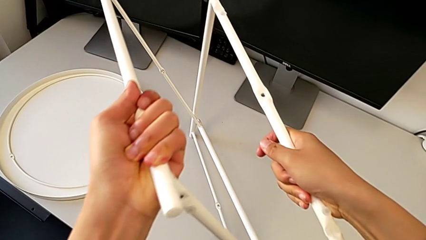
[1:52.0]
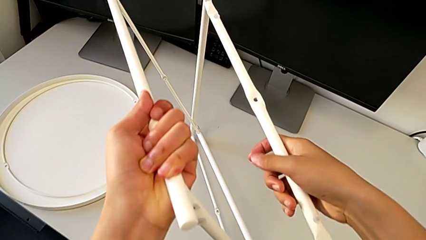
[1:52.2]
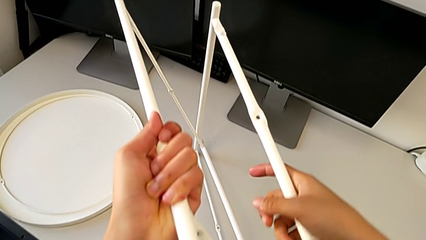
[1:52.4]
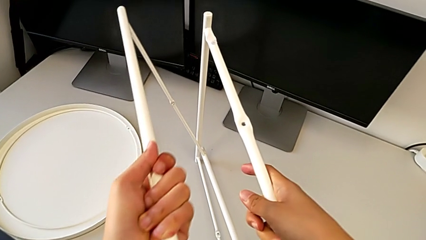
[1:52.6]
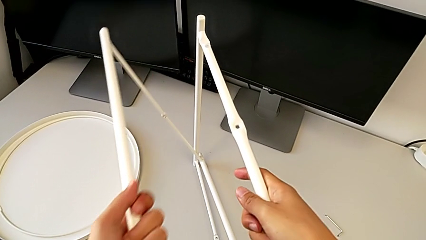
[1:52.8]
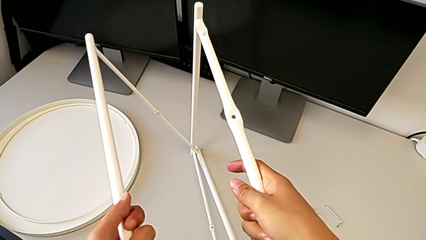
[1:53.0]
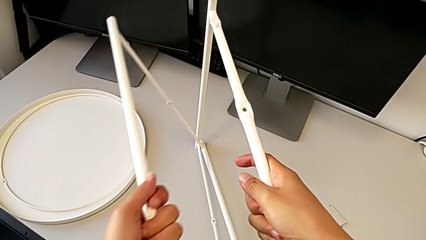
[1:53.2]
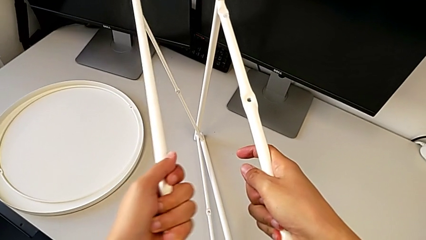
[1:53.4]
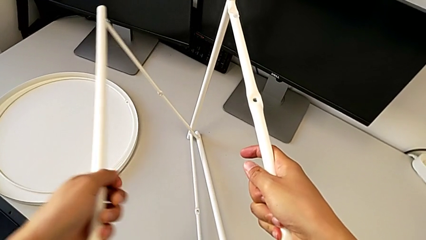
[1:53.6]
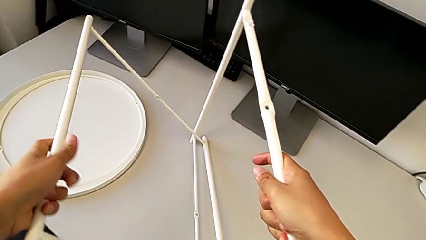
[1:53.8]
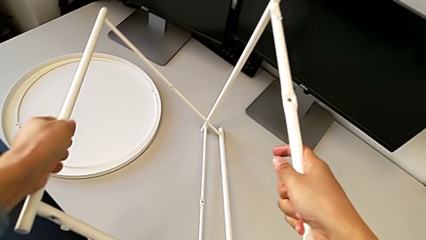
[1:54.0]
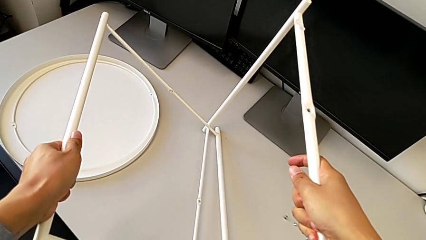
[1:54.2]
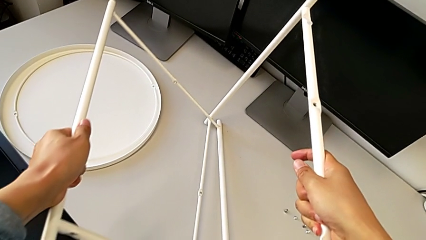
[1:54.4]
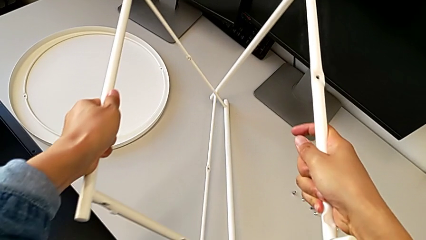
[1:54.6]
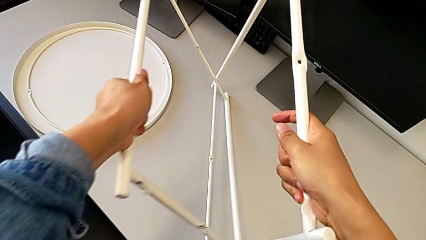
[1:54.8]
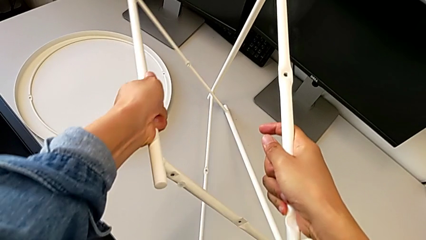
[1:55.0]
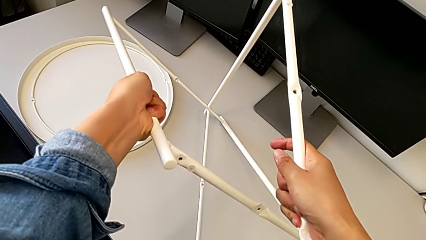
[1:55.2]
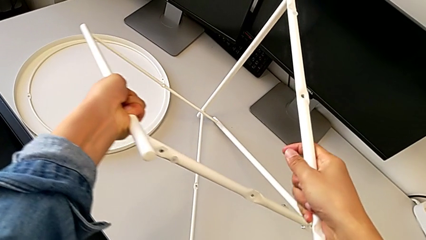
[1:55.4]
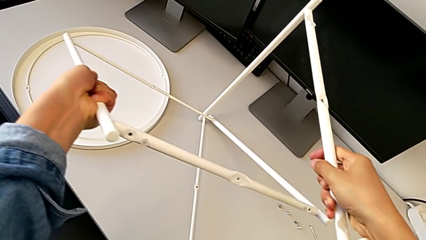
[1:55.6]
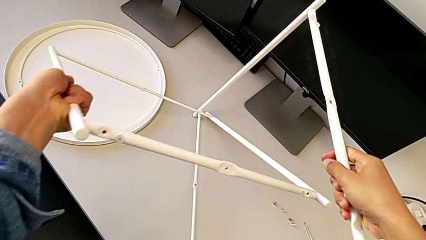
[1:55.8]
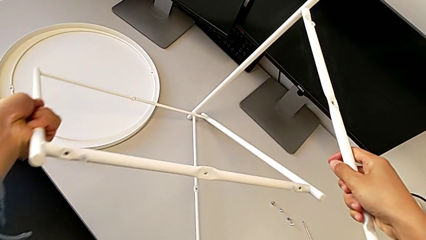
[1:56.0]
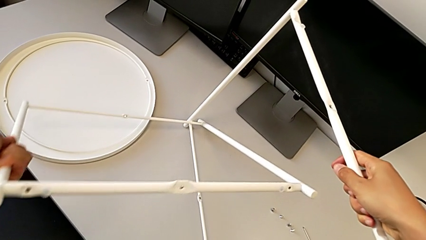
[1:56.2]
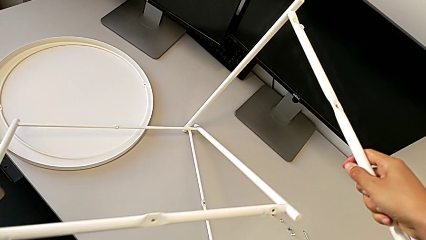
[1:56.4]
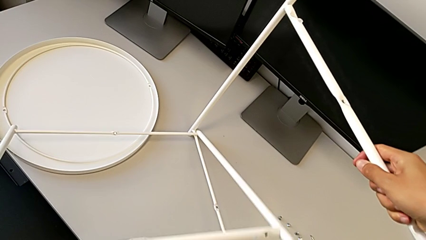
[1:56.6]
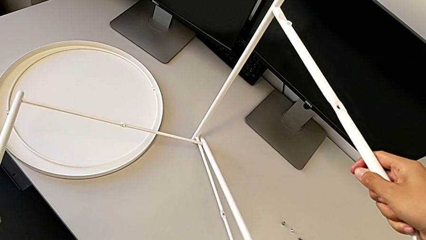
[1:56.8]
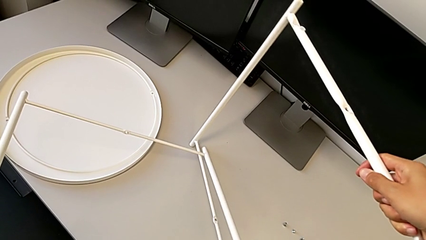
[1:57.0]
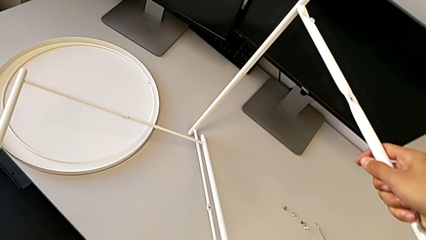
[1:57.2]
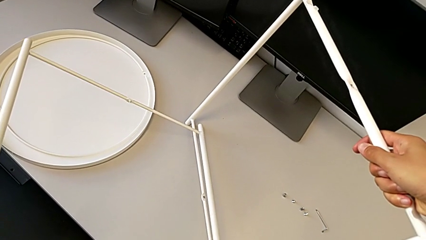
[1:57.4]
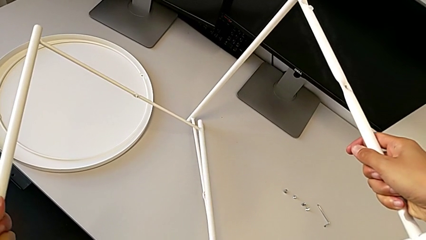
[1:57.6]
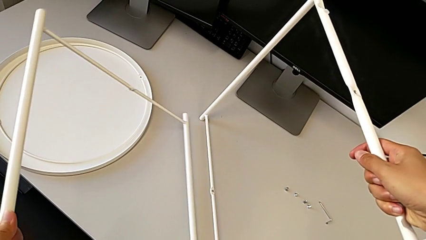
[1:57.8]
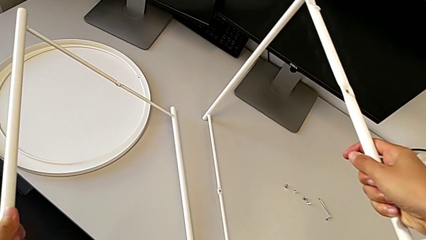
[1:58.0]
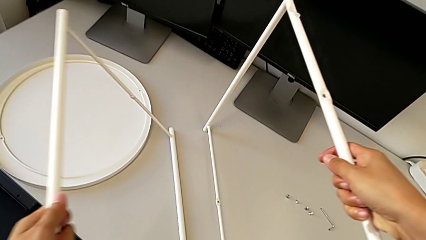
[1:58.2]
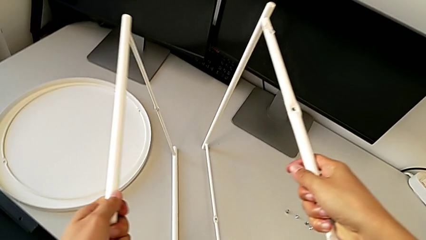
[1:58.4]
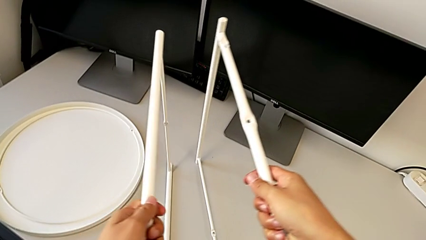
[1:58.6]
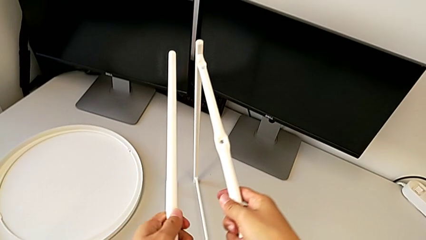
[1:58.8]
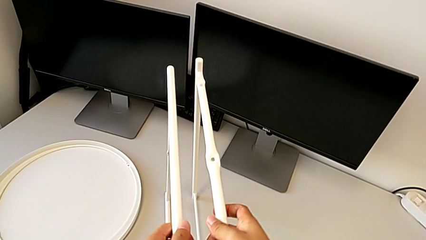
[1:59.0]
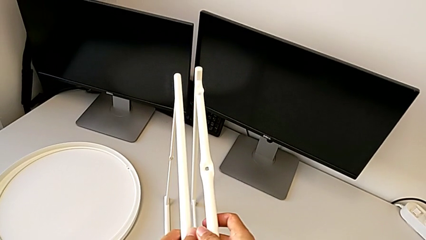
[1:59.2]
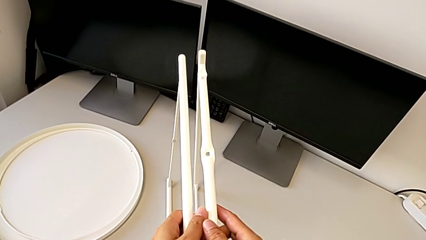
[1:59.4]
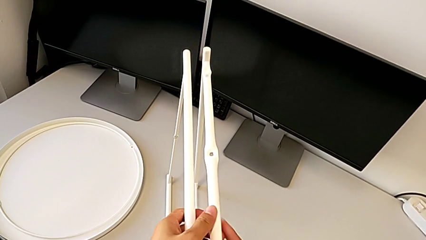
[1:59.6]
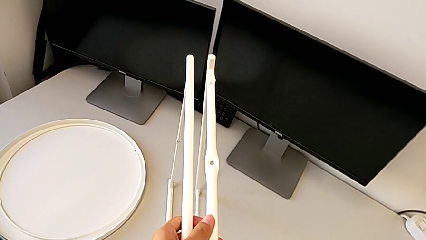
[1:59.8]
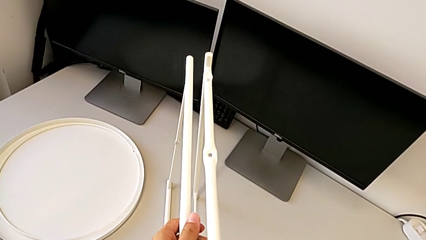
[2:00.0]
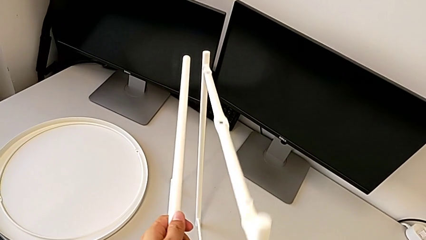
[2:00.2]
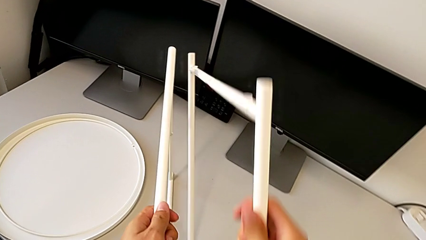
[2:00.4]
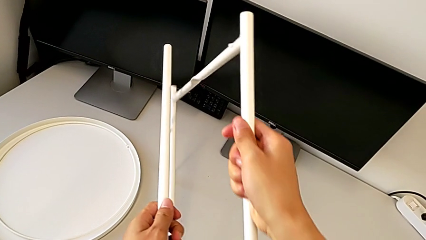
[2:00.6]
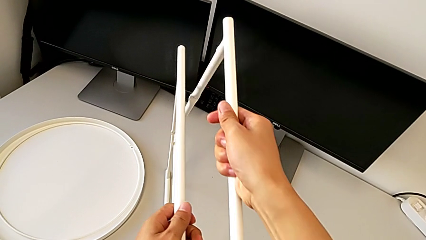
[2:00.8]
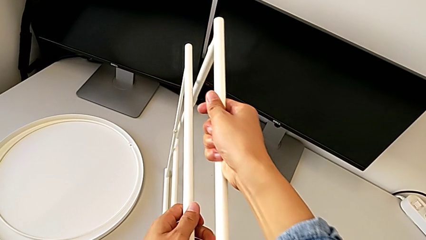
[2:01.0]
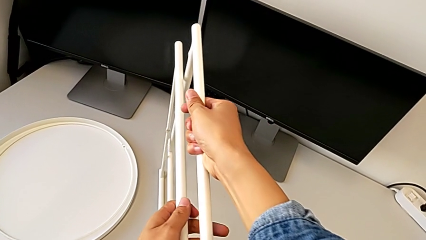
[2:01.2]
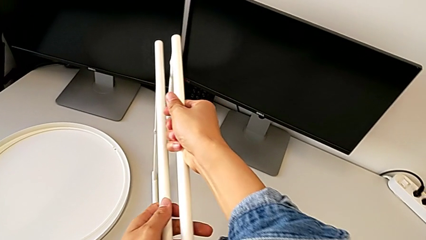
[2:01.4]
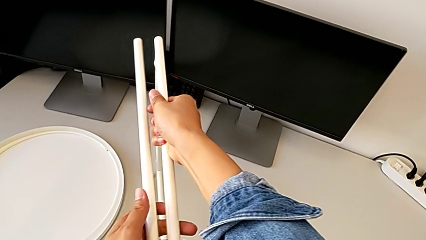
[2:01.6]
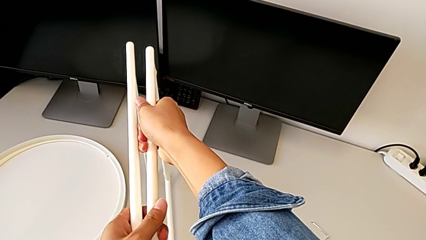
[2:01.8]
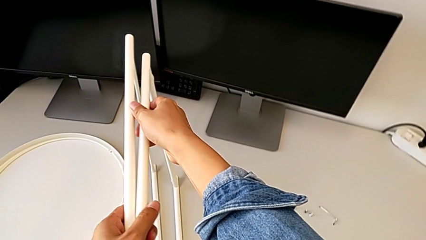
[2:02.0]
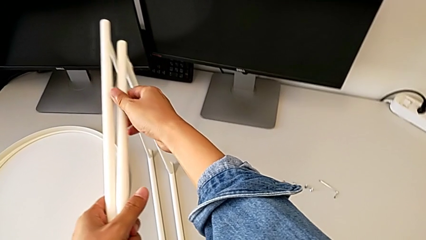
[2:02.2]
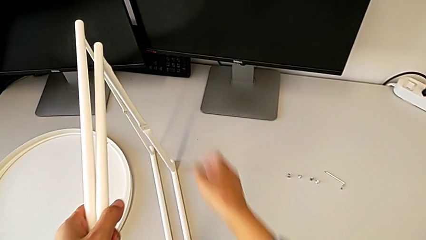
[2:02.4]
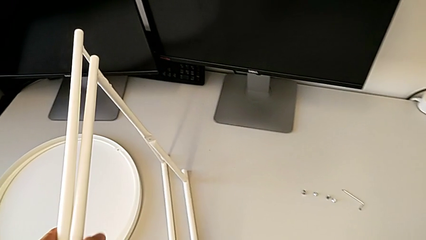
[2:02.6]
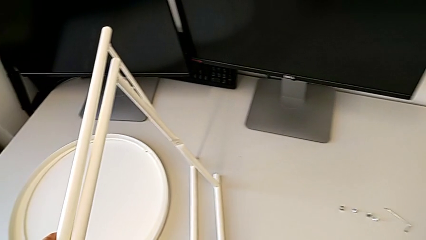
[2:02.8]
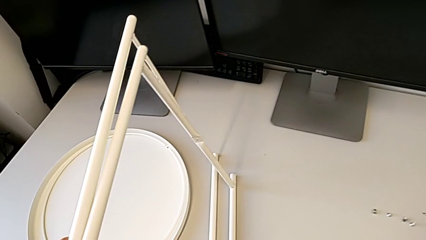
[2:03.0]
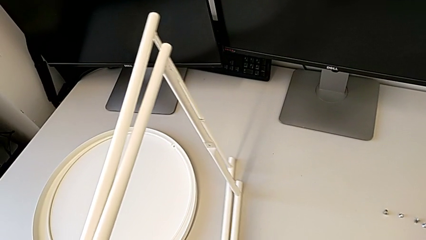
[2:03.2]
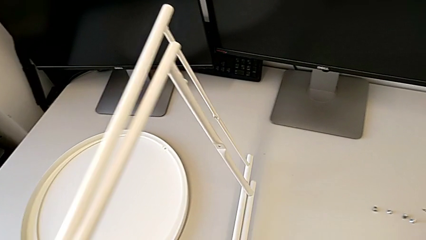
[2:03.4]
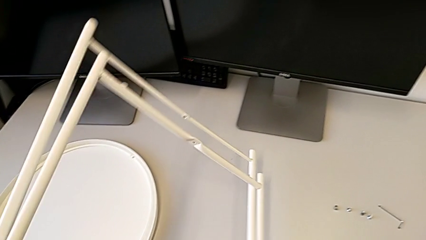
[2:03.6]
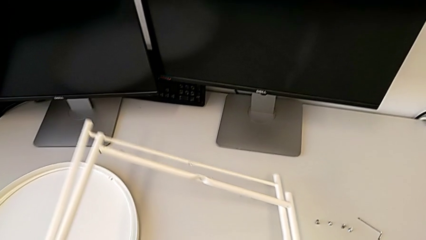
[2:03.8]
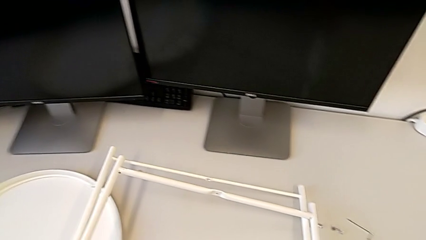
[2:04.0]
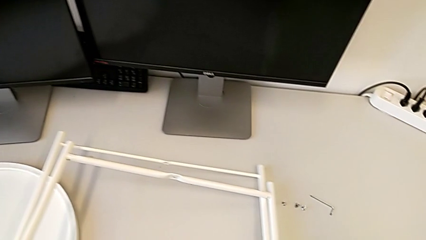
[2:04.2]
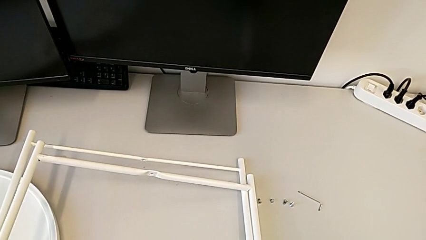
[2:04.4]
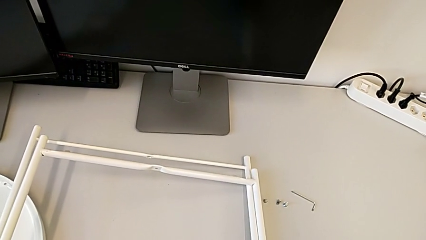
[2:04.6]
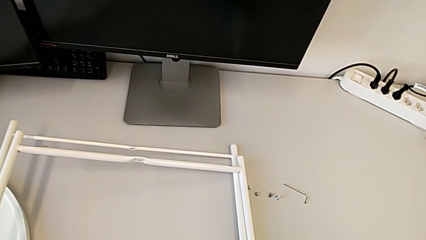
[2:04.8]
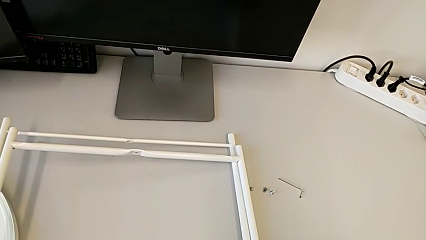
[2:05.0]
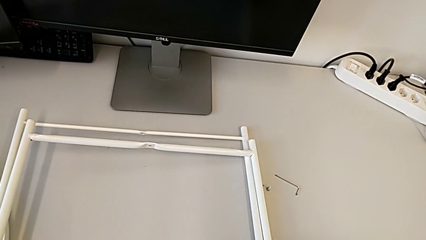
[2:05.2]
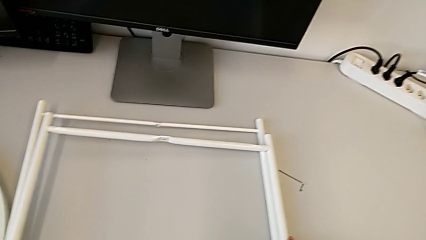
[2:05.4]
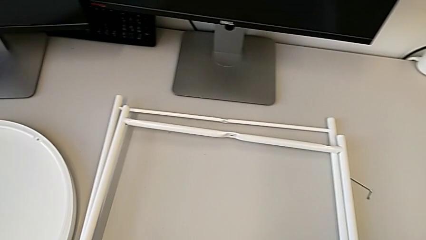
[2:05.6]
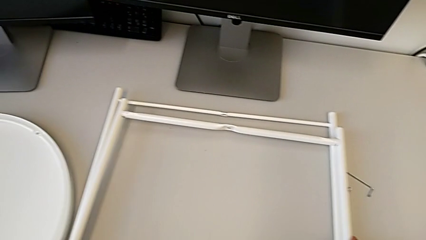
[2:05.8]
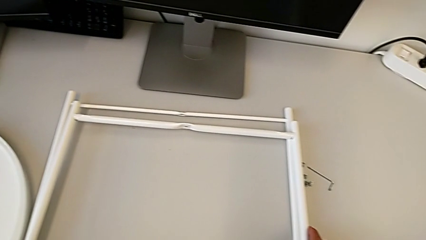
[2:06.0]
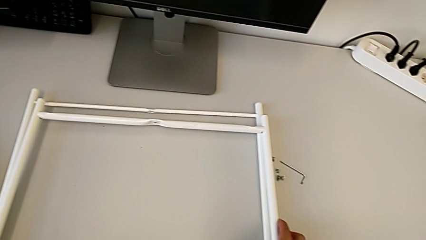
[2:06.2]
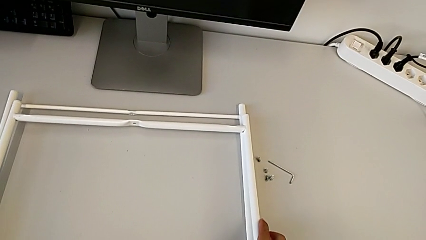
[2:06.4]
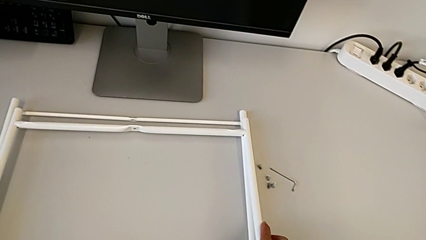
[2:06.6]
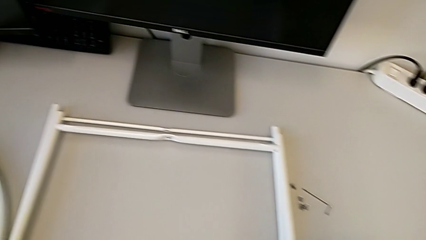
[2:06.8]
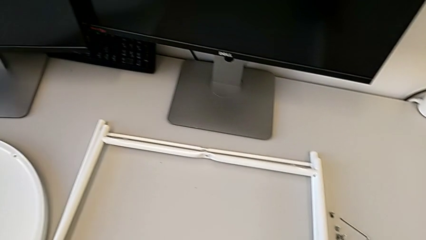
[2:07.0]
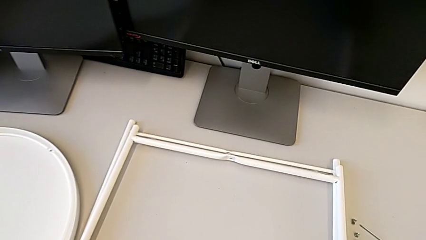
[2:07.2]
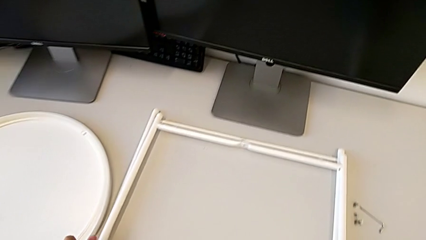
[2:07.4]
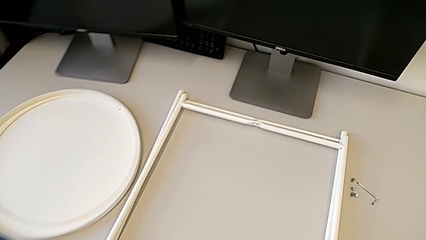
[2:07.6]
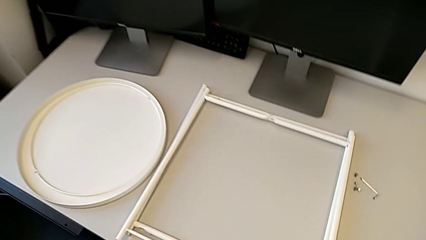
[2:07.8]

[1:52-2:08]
The camera wearer is disassembling the legs. They keep aligning the leg and place it.
